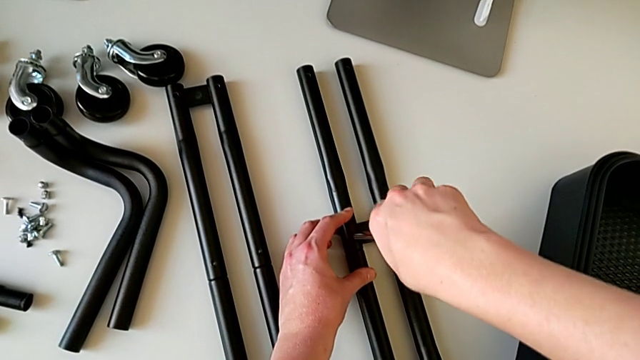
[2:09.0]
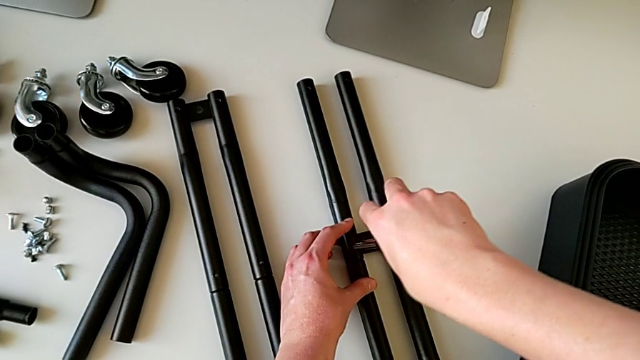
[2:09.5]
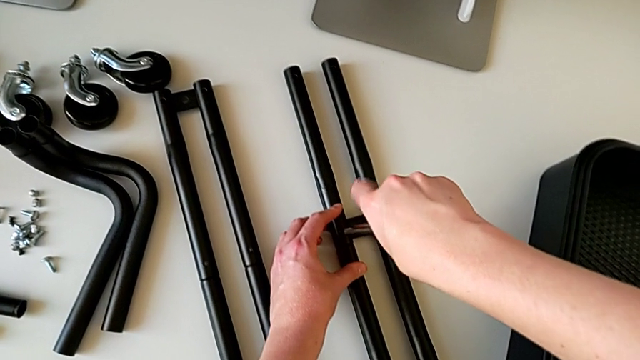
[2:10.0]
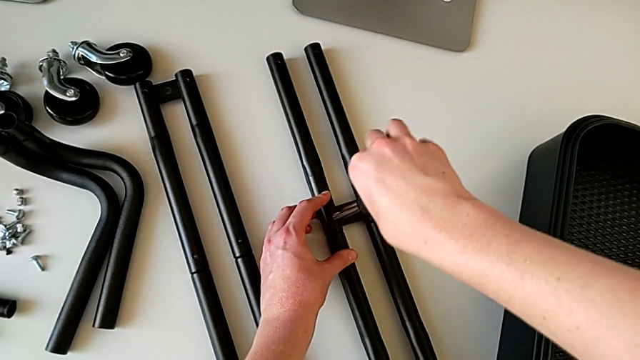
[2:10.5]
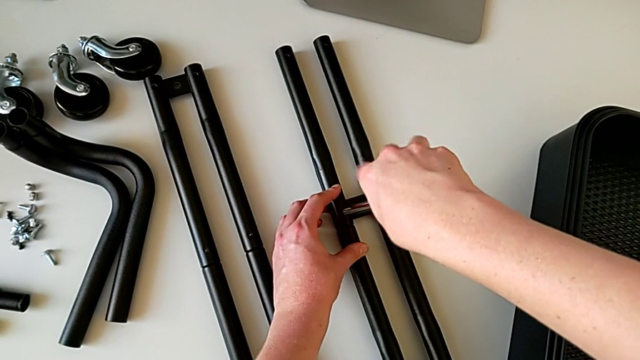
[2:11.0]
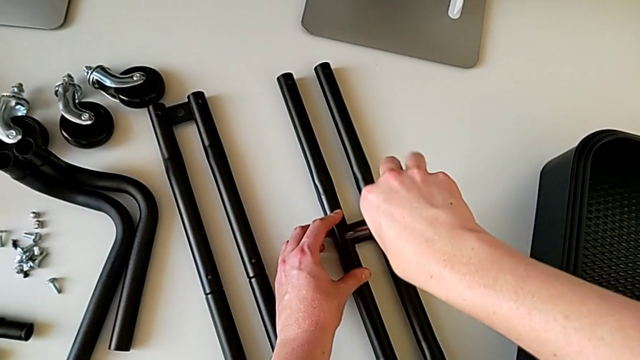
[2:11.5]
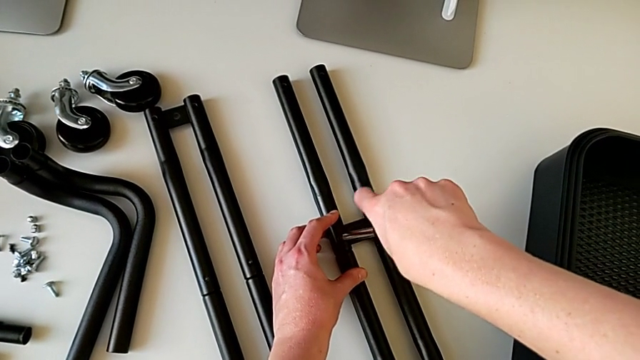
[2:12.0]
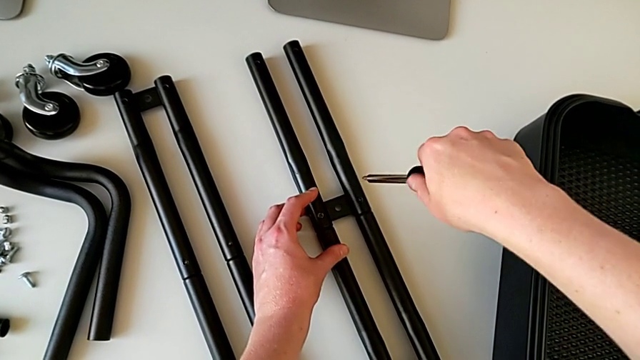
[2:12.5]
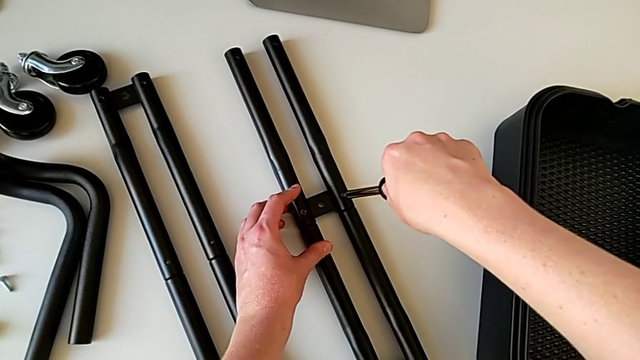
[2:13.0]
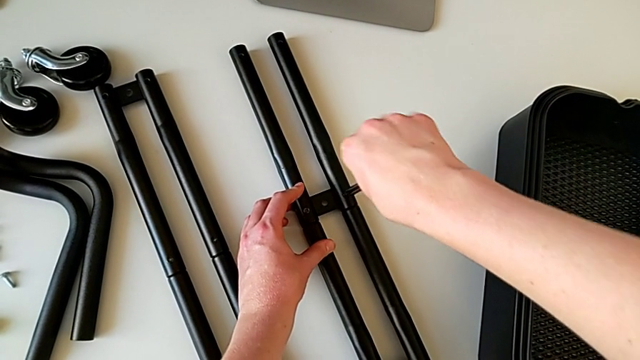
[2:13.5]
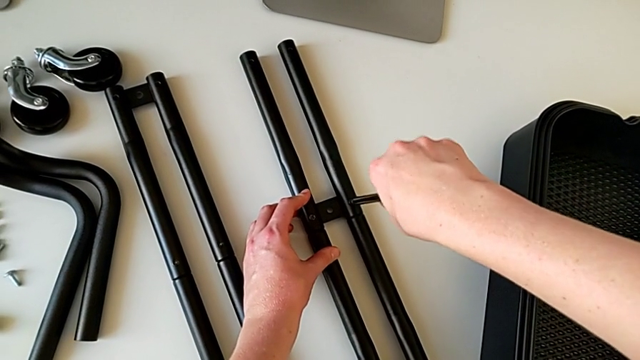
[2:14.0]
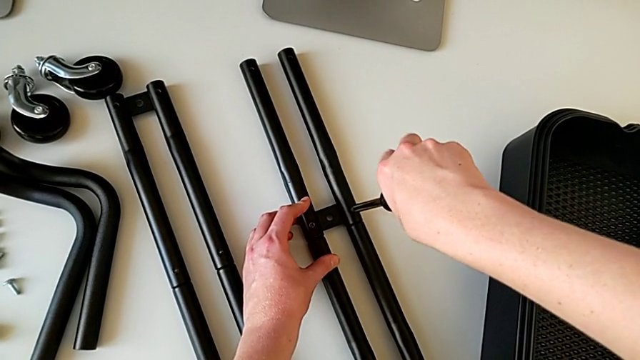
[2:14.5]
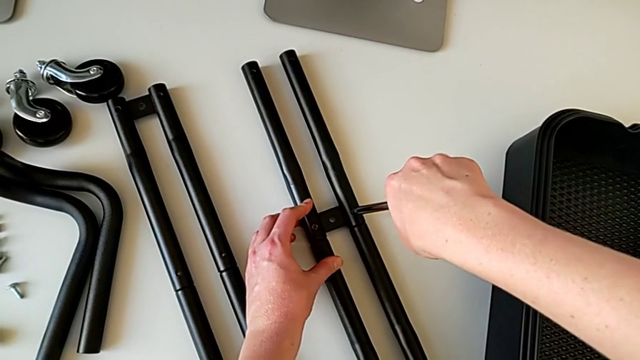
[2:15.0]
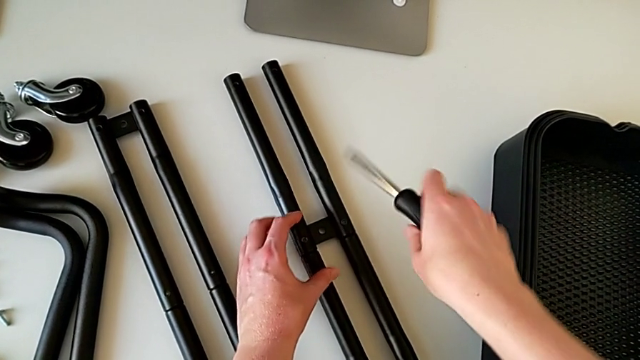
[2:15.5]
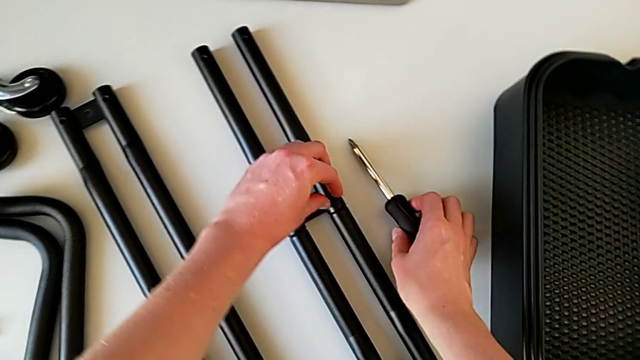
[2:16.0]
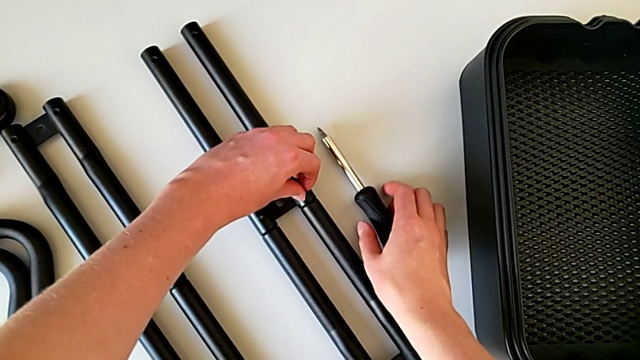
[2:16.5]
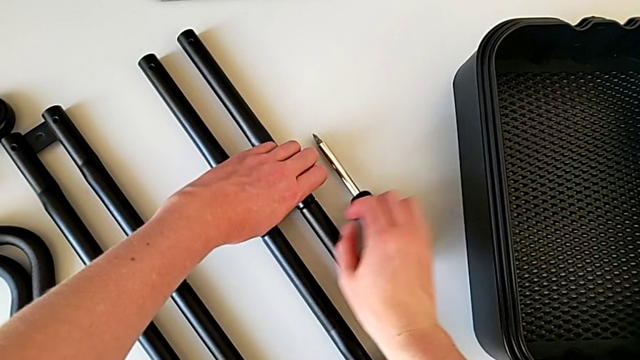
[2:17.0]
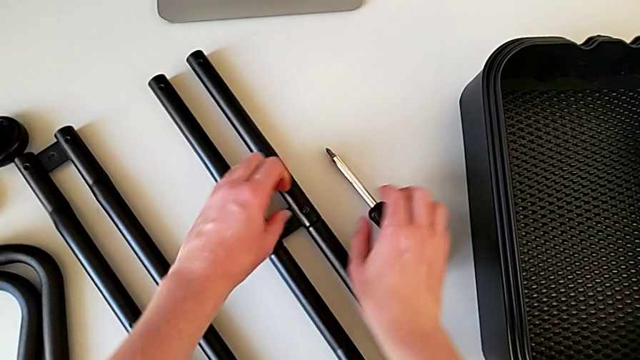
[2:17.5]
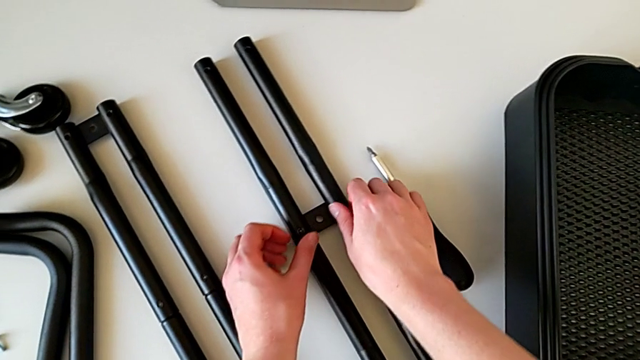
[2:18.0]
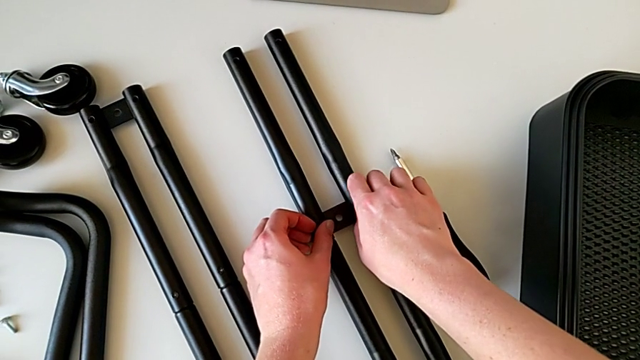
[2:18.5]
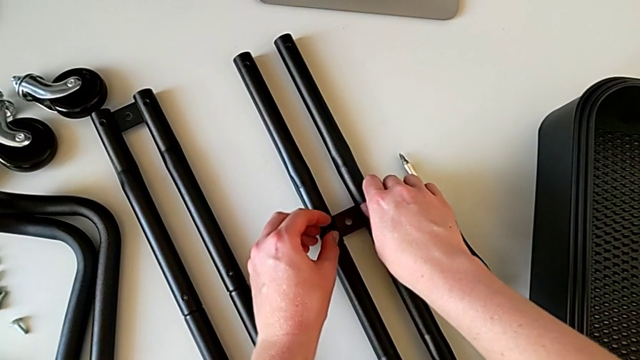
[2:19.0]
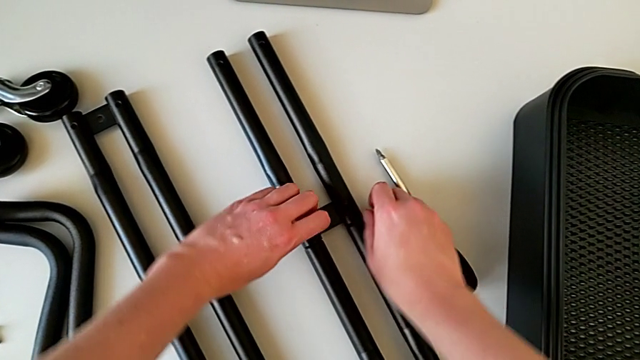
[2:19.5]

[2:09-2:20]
The camera wearer is assembling the bars on the left. They keep unscrewing the screwdriver, withdraw it, insert it, unscrew the screw, withdraw the screwdriver, grab the screw and unscrew it.

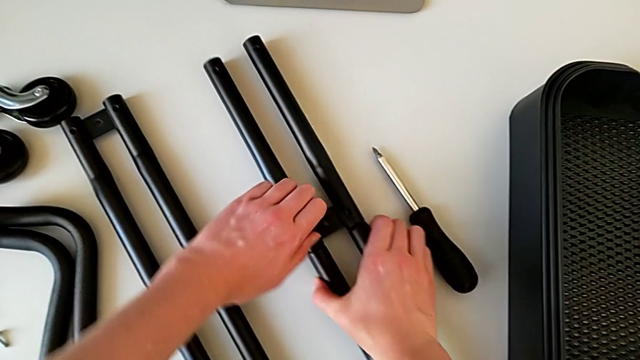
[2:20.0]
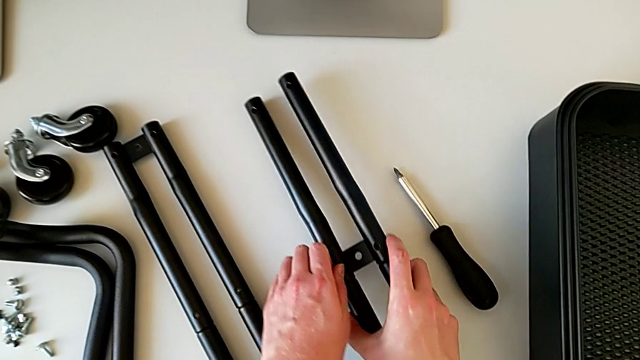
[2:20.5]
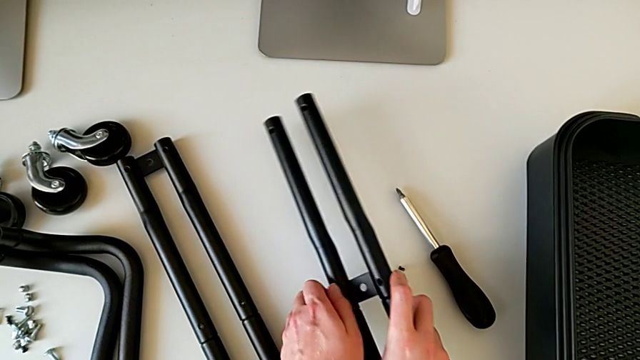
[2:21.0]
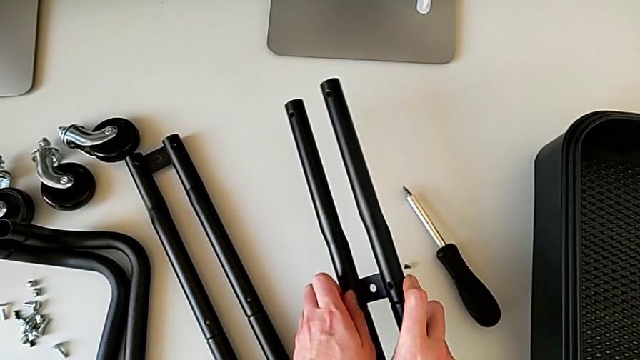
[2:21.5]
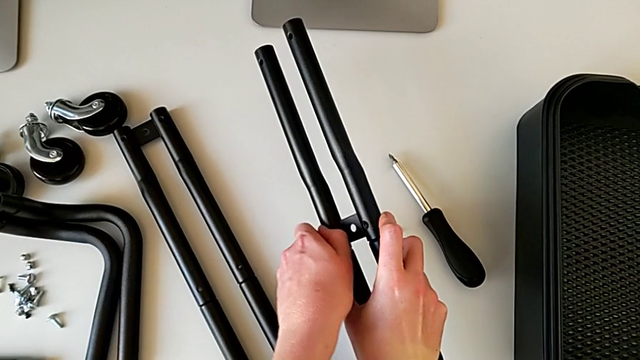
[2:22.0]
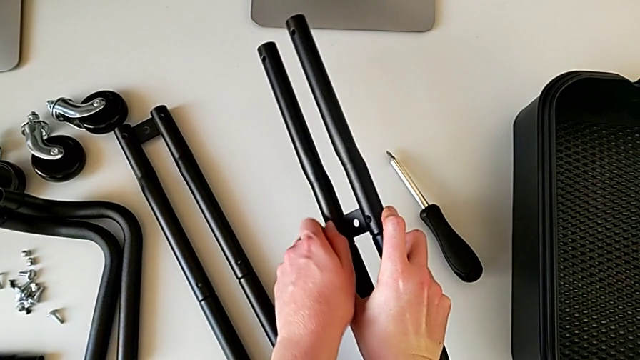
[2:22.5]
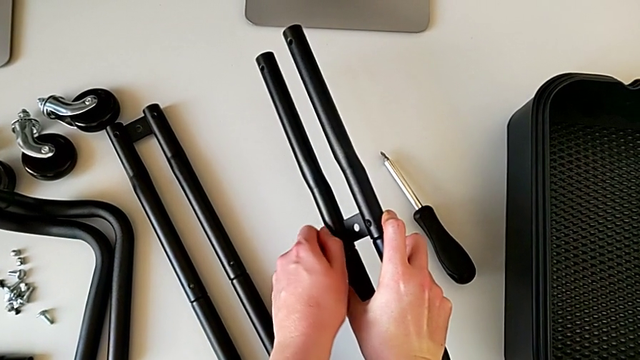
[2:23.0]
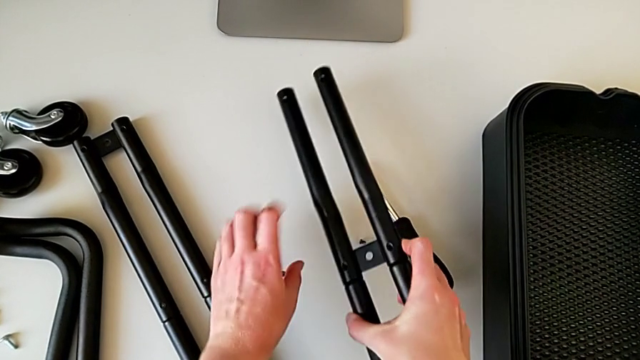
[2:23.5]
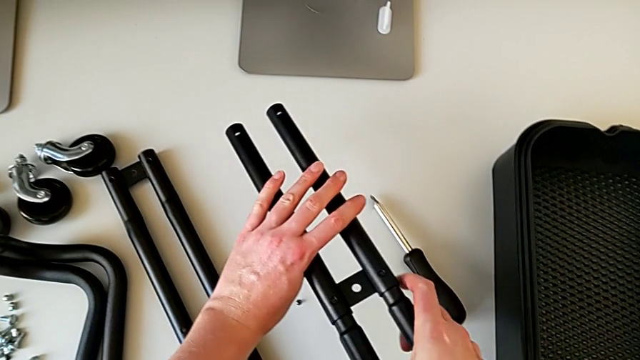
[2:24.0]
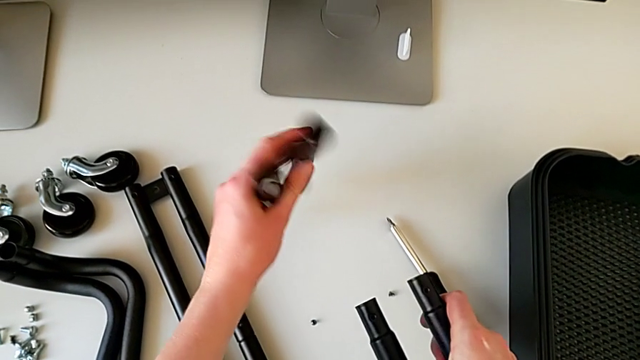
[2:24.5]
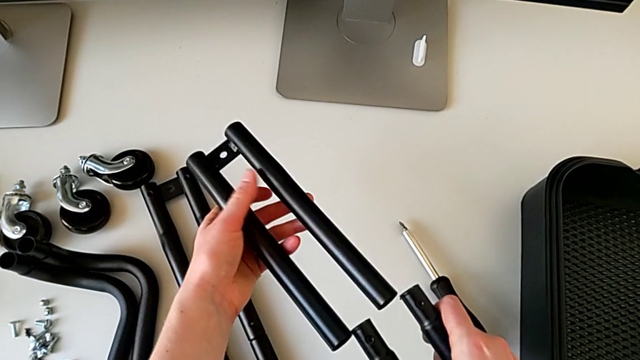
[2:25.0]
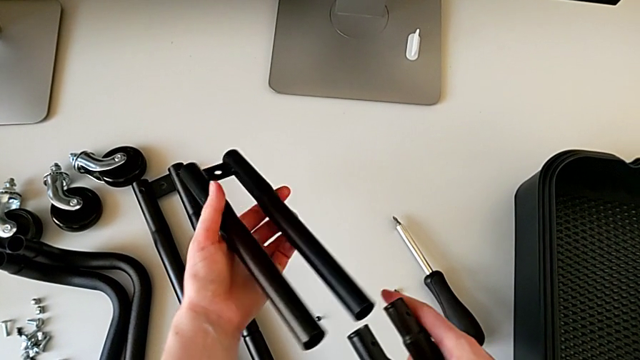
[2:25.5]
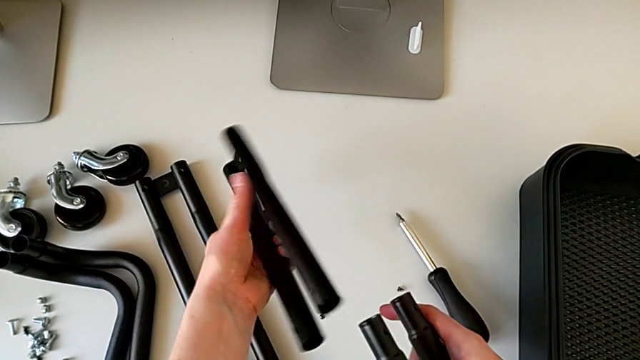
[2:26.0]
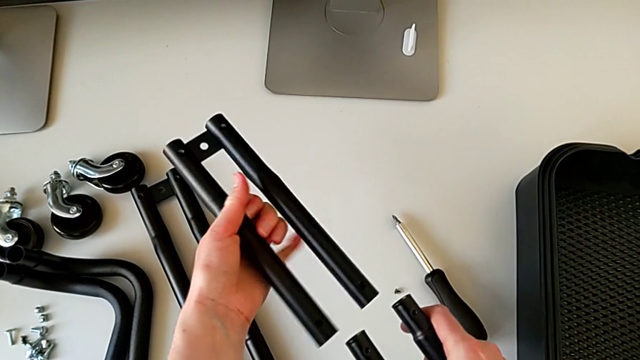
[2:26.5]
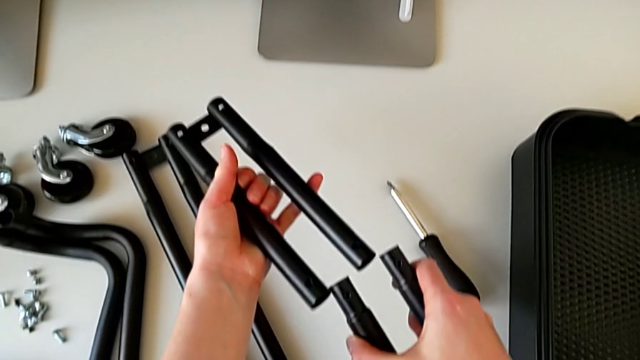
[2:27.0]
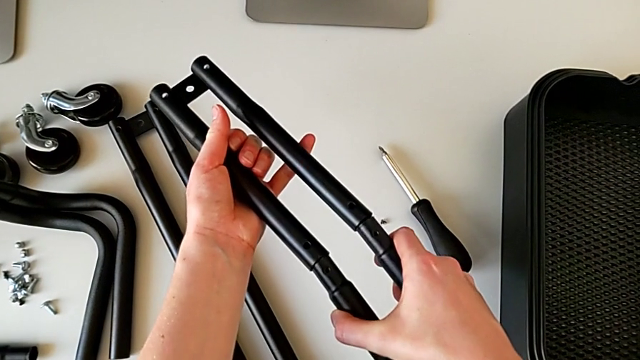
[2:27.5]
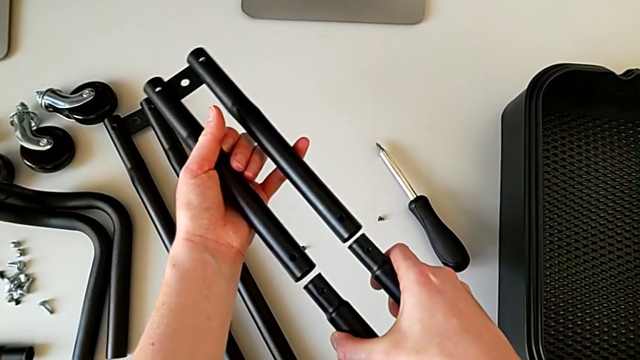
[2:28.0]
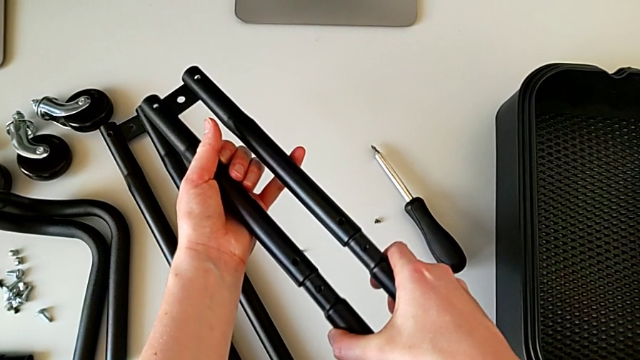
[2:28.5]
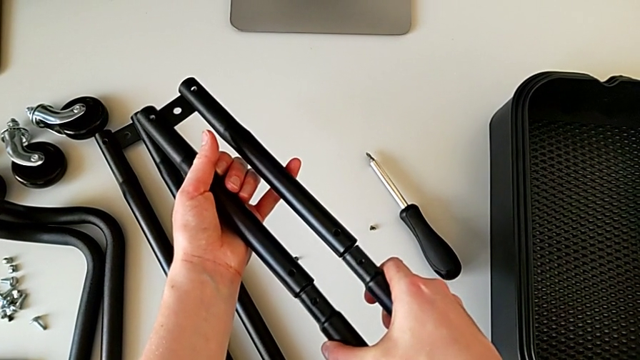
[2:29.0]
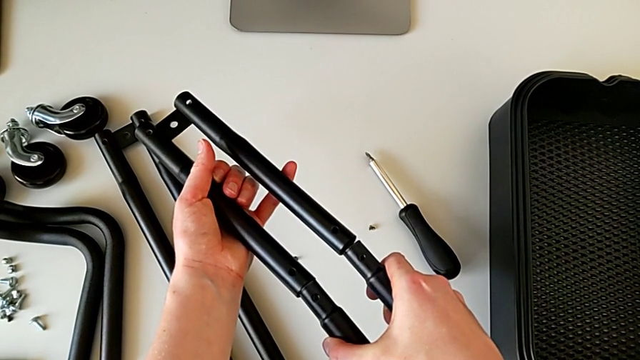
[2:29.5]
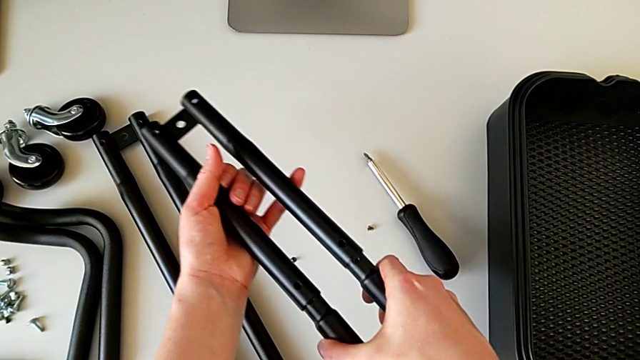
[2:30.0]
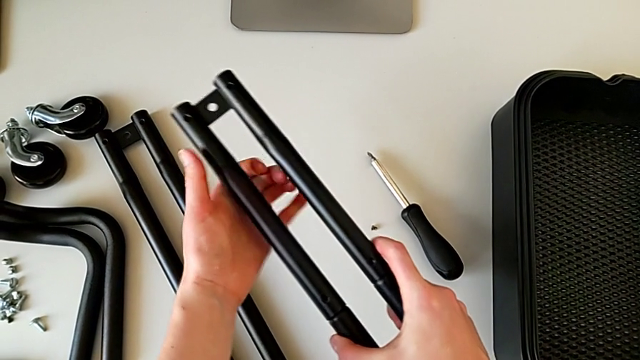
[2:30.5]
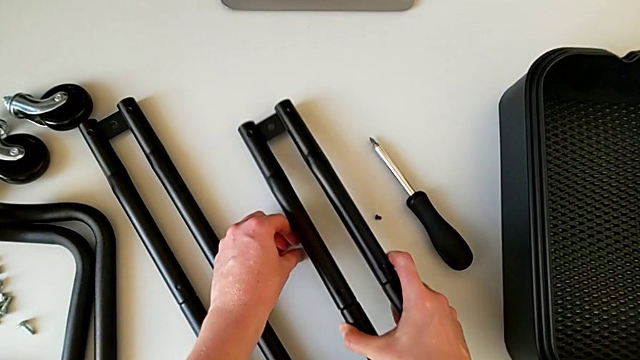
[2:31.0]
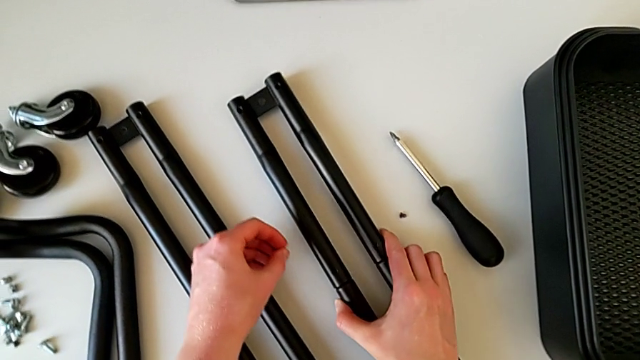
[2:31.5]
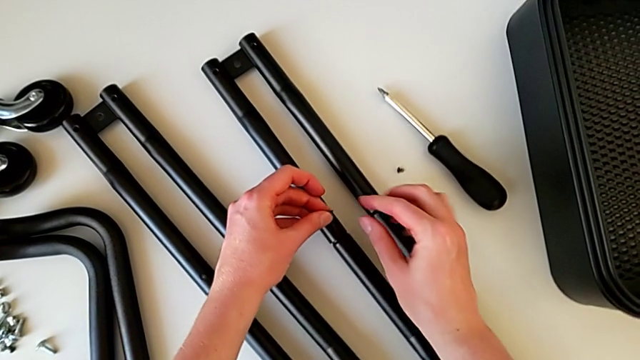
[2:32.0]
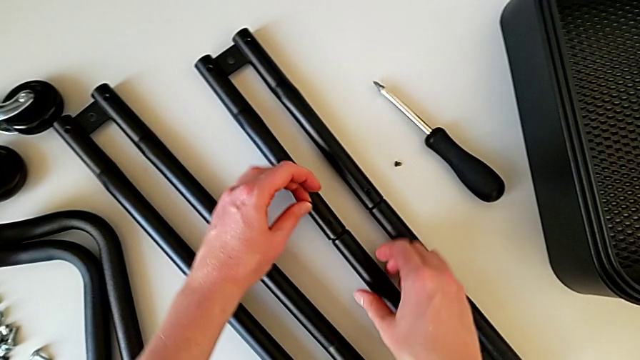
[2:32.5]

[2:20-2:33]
The camera wearer is assembling the bars on the left. They unscrew the screw twice, place it, disassemble the leg, rotate it, assemble it and place the half frame.
